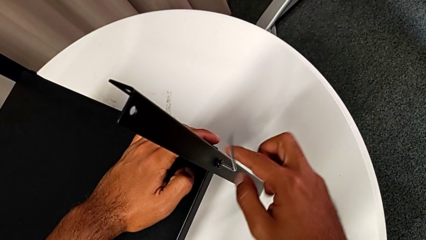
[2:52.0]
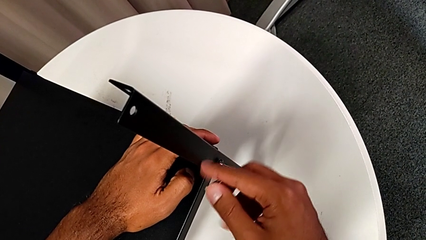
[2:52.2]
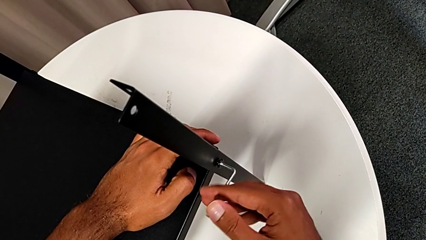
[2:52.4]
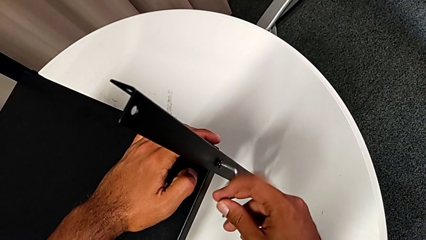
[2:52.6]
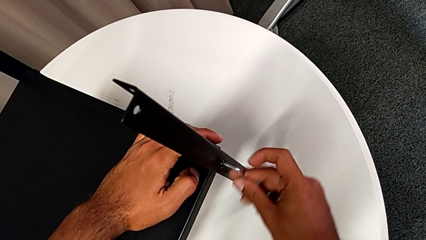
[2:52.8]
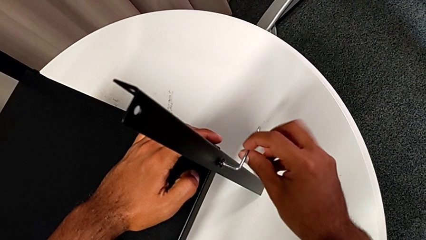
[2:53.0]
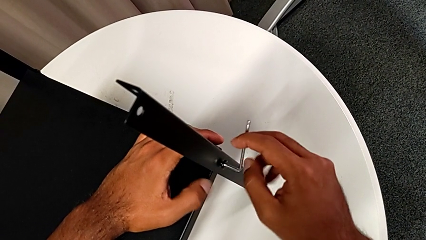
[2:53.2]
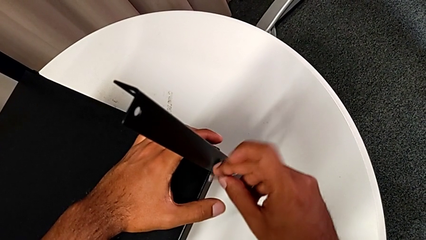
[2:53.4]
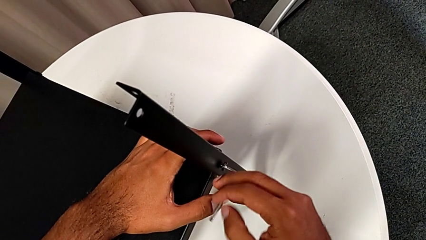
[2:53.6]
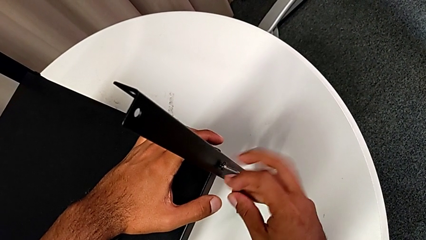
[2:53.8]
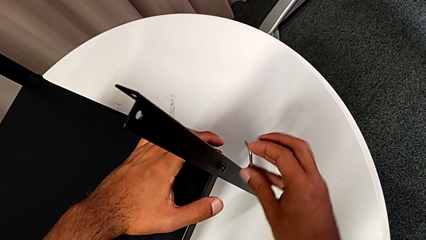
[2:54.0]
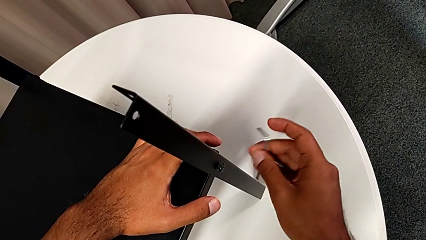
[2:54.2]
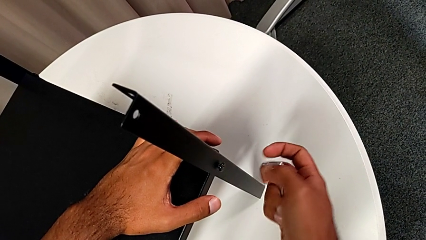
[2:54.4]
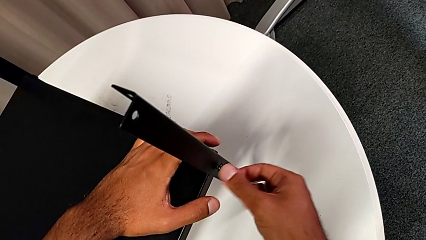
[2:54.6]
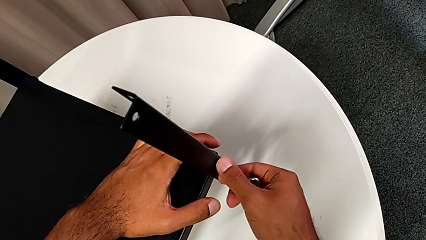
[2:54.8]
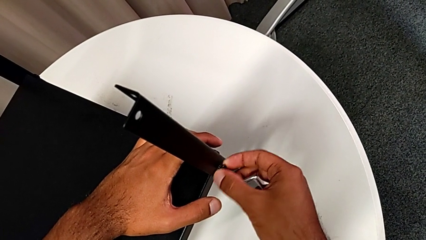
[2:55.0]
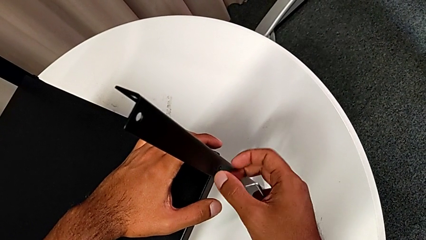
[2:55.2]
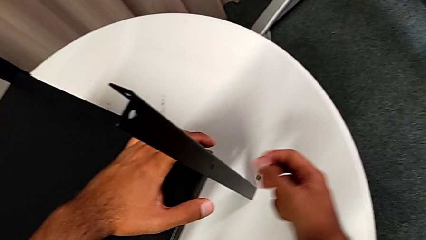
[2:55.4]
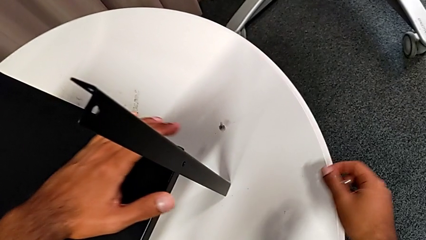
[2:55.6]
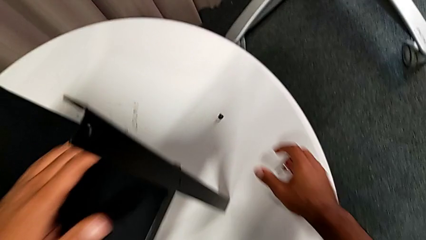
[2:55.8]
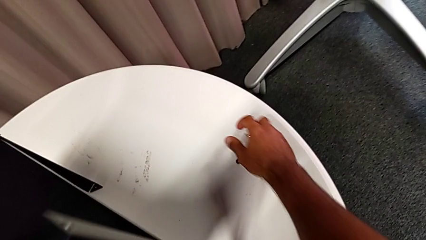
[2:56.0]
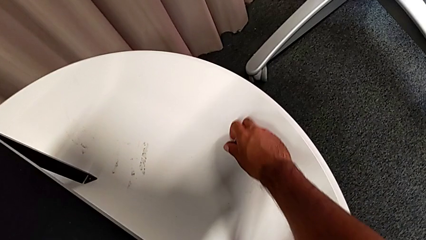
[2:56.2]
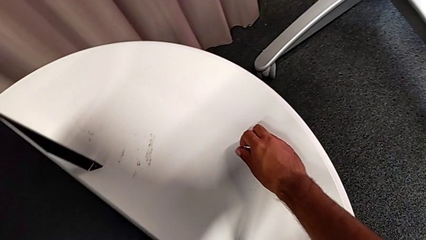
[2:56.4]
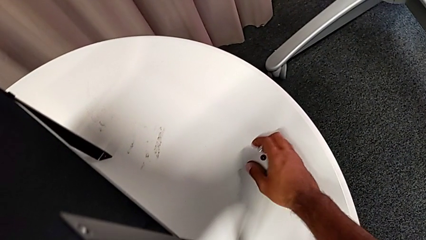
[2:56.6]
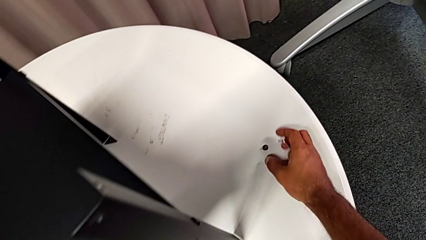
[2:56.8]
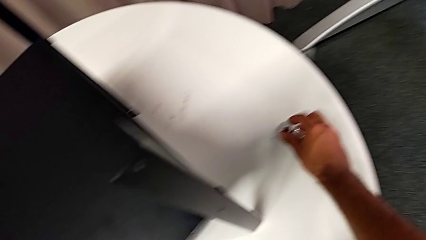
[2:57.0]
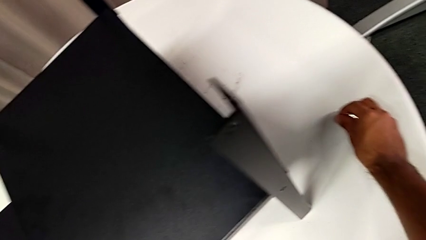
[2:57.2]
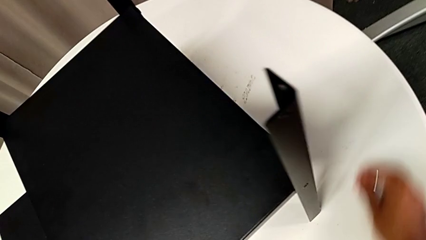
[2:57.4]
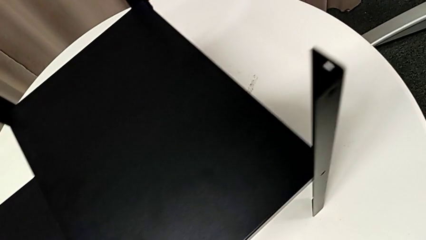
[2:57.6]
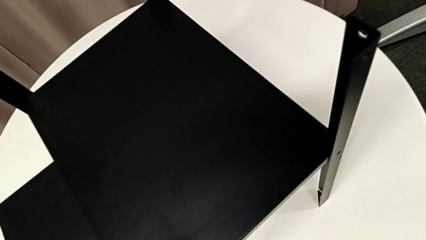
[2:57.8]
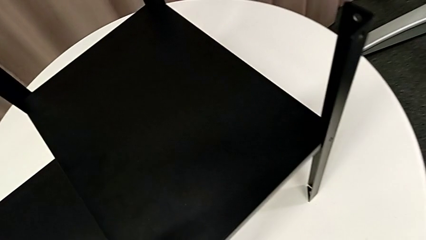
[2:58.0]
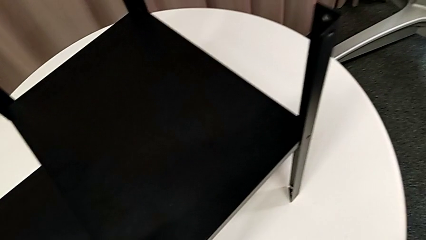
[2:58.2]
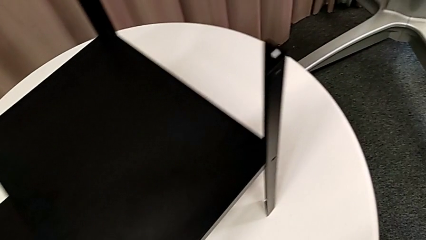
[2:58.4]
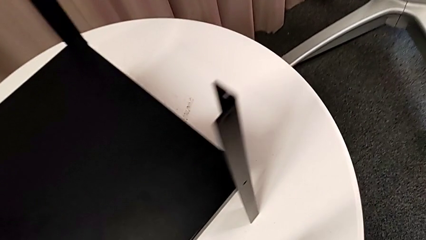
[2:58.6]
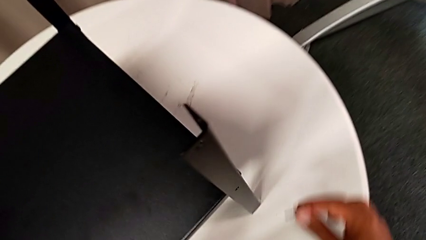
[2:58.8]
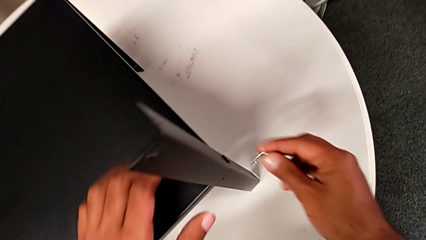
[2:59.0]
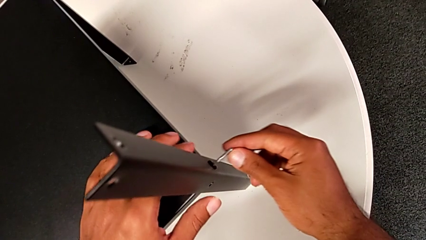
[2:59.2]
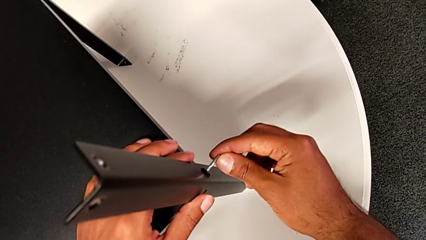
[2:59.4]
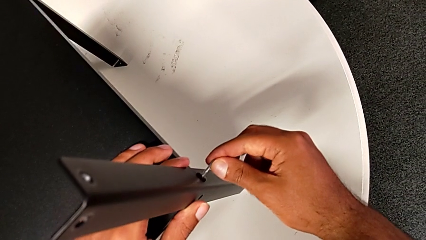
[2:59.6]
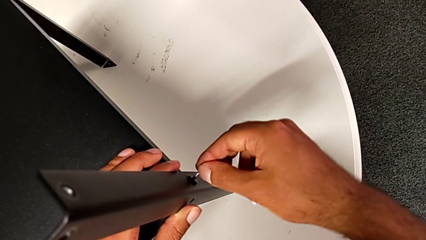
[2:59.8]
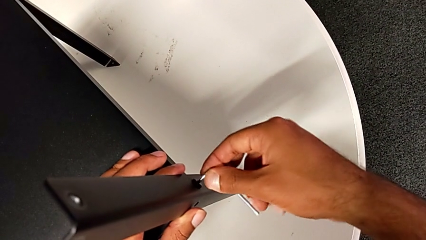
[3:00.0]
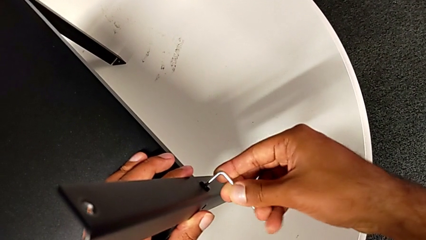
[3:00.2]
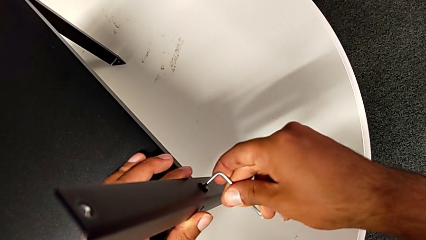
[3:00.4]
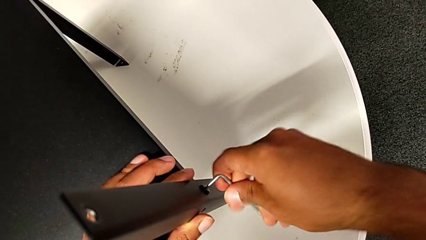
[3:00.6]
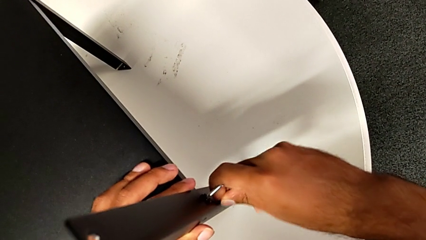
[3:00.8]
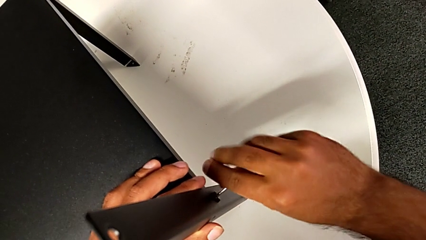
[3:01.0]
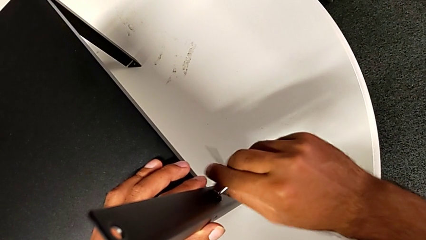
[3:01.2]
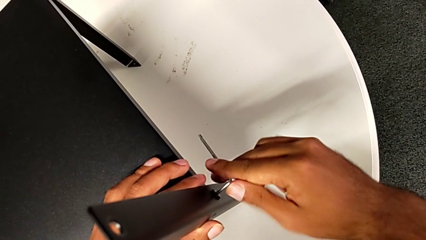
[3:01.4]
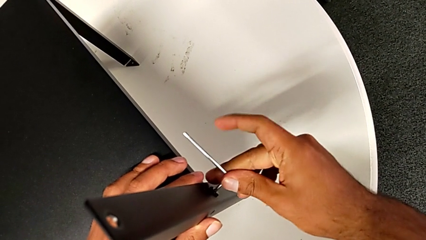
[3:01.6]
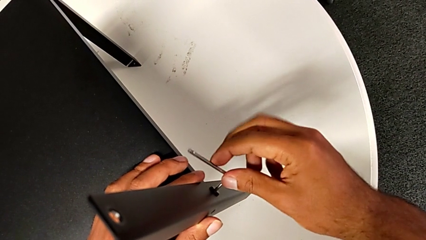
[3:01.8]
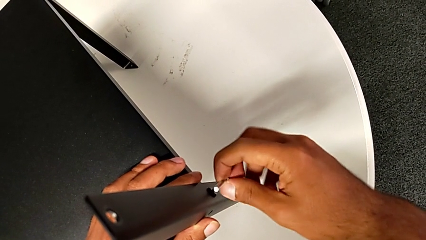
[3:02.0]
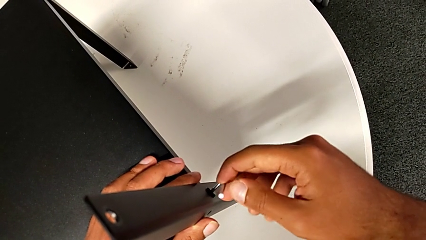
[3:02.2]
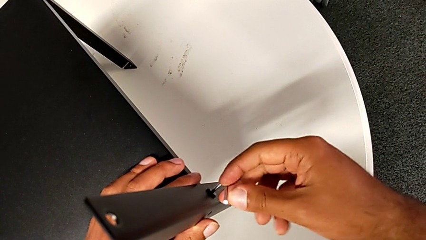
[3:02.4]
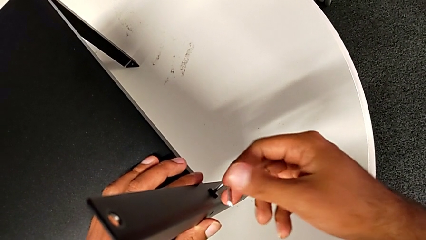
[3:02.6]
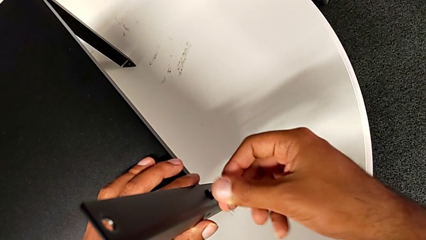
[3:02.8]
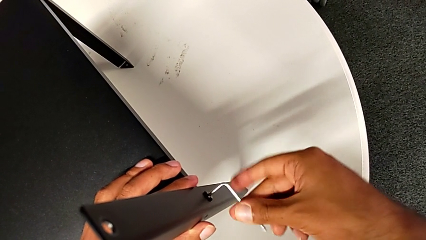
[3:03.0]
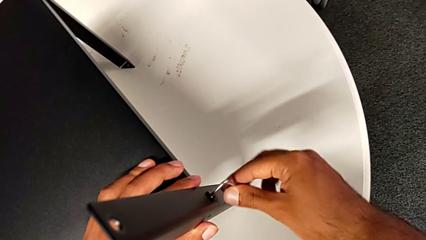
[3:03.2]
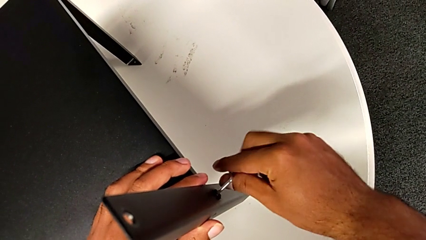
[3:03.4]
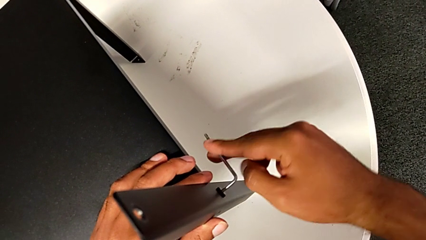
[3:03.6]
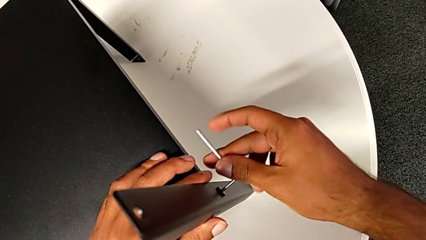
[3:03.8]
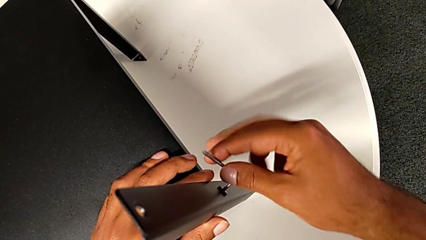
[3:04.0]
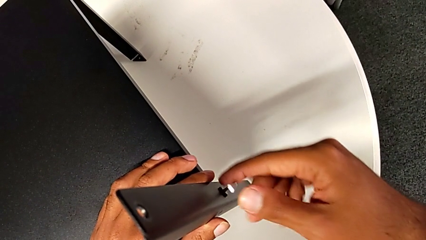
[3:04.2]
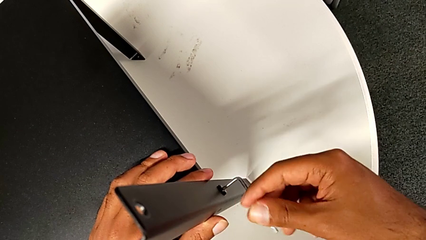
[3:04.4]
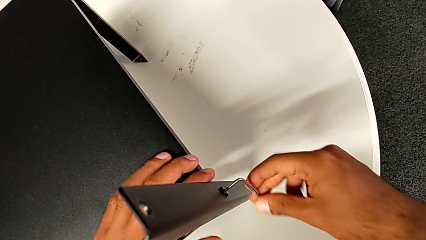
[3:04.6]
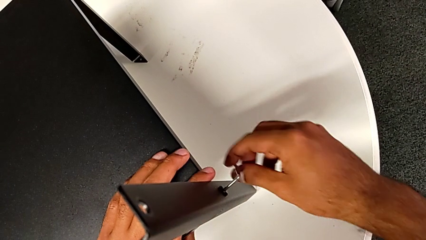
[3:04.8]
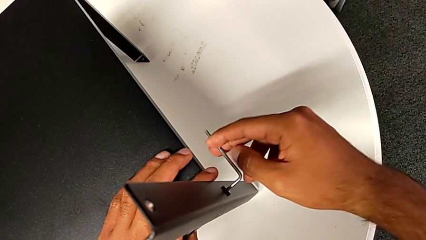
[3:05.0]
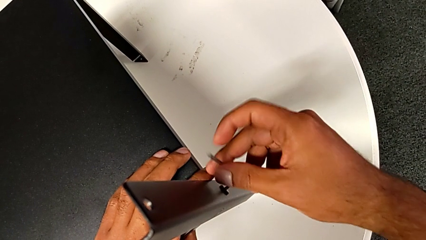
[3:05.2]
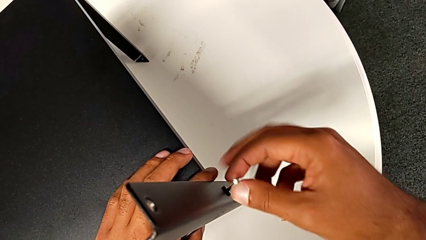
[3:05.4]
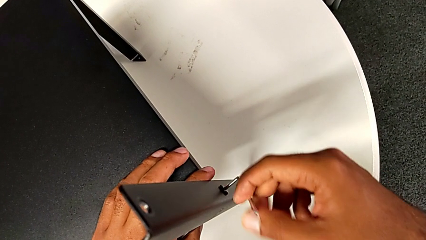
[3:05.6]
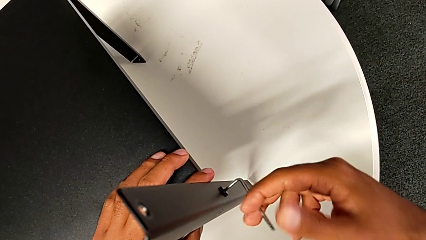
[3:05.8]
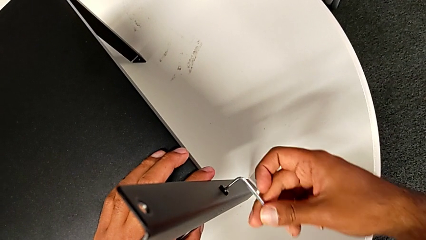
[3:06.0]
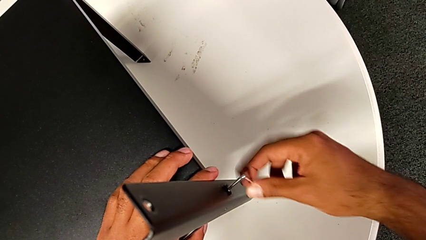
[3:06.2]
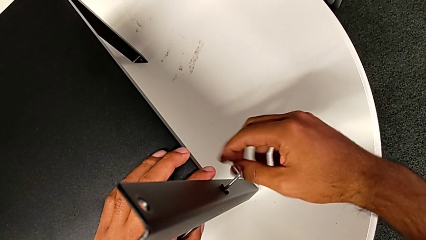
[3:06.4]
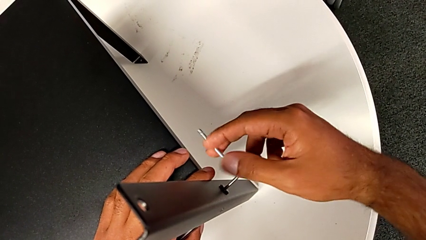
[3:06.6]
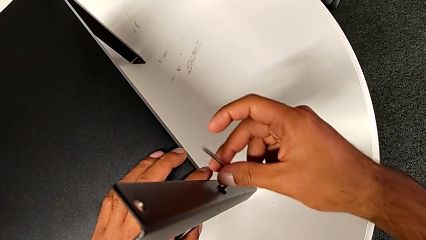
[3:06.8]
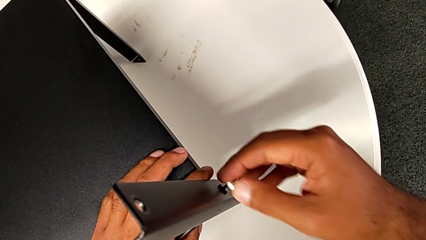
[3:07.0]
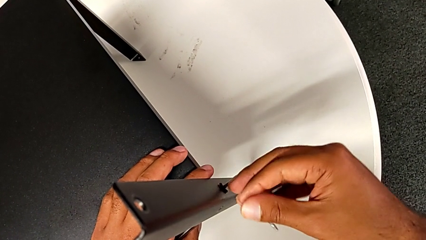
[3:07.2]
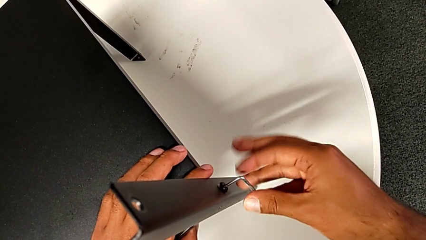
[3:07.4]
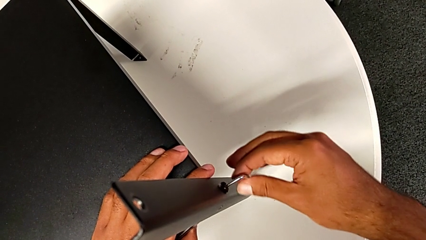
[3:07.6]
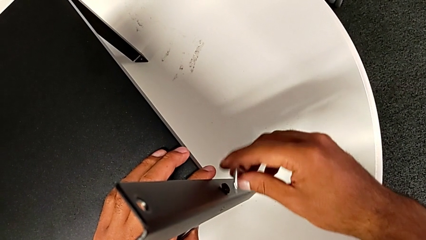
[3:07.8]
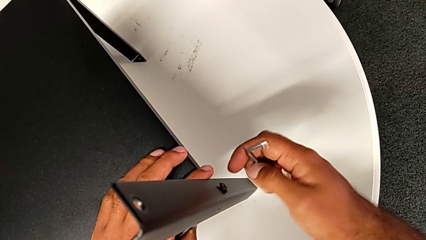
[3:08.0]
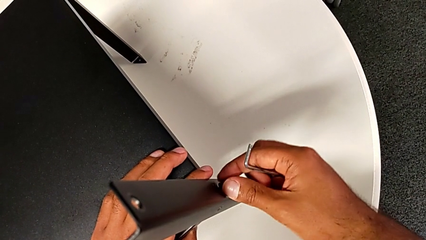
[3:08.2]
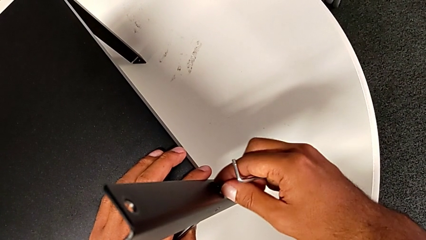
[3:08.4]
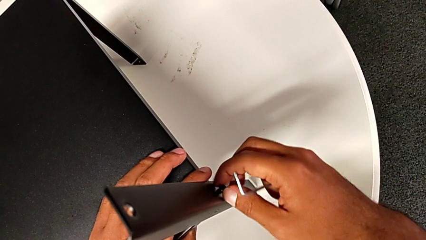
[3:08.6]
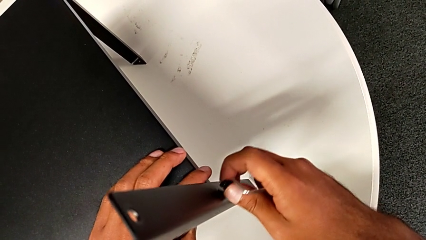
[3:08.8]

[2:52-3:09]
The camera wearer is removing the first leg. They unscrew the hex socket head, withdraw the Allen wrench, disassemble the hex socket head, wrongly drop it, grab it, place it, insert the Allen wrench, unscrew the hex socket head, withdraw the Allen wrench and disassemble the hex socket head.
